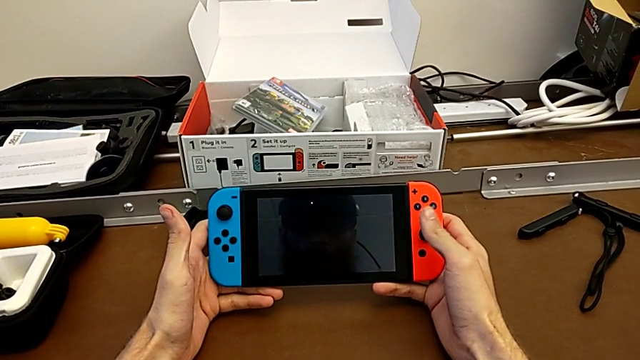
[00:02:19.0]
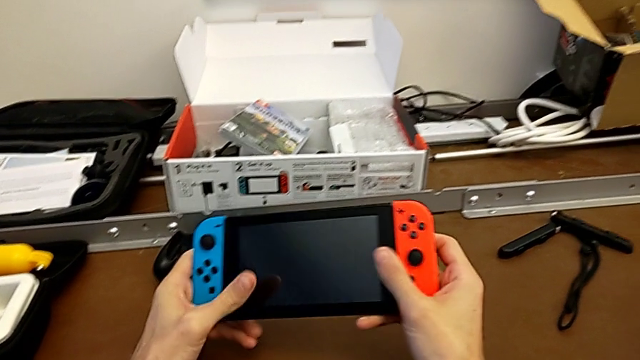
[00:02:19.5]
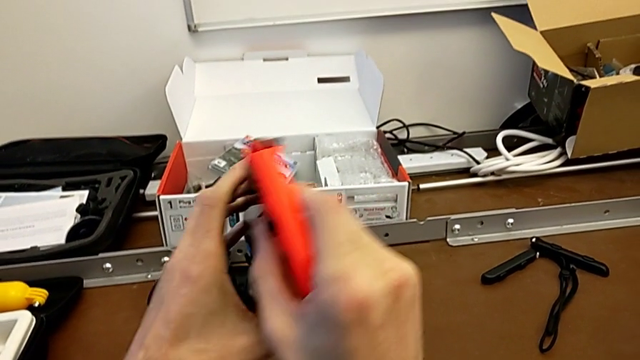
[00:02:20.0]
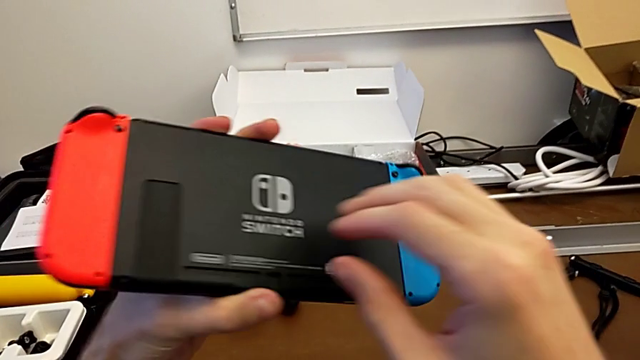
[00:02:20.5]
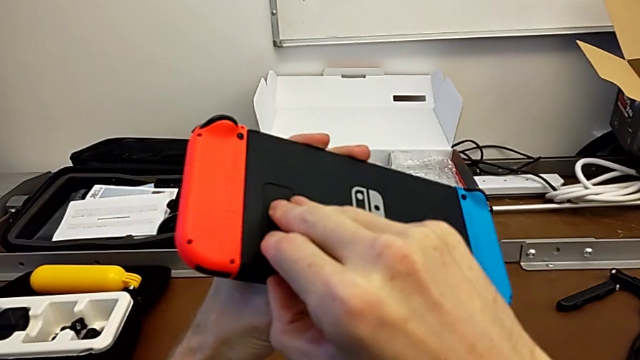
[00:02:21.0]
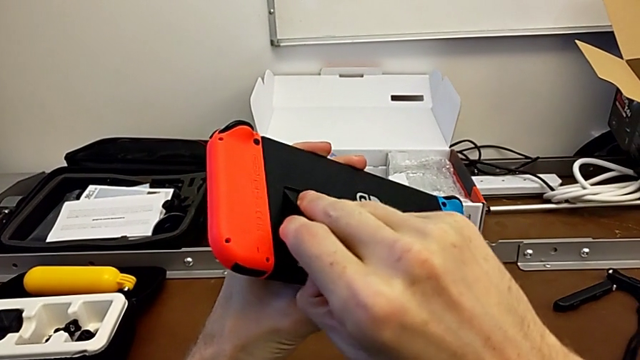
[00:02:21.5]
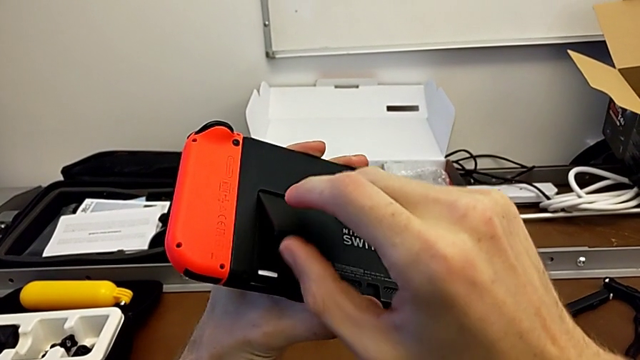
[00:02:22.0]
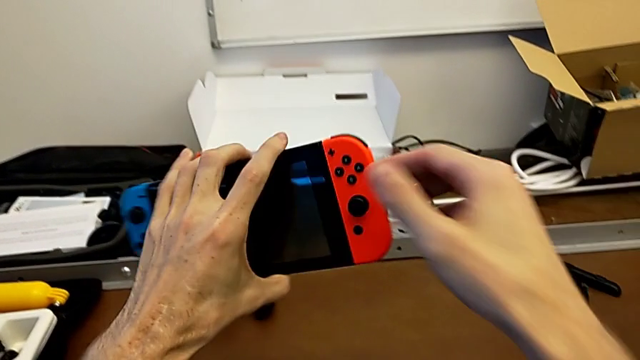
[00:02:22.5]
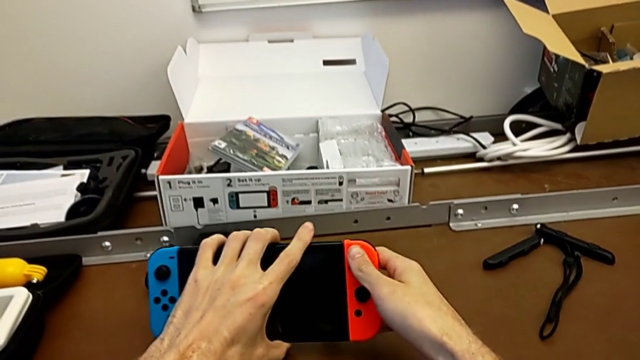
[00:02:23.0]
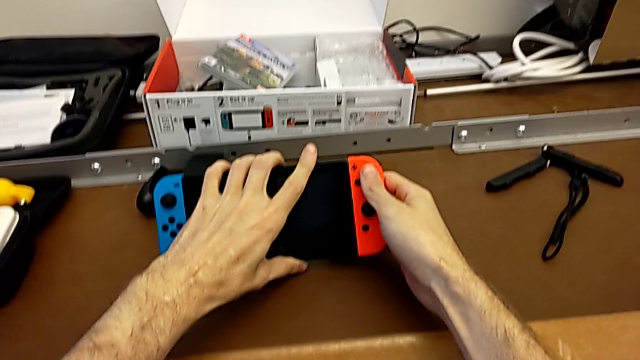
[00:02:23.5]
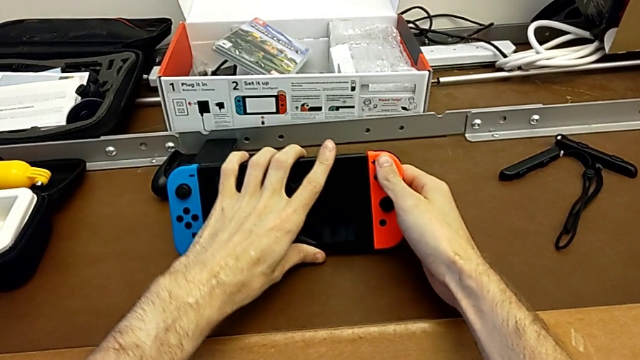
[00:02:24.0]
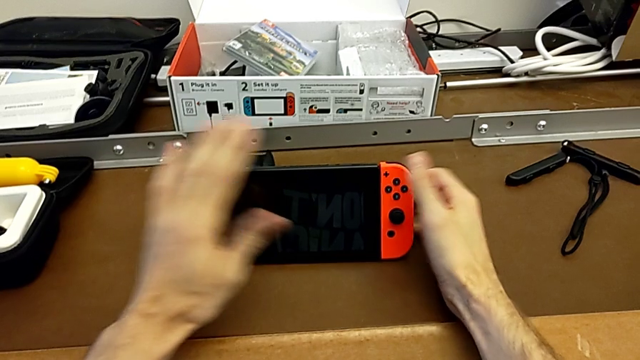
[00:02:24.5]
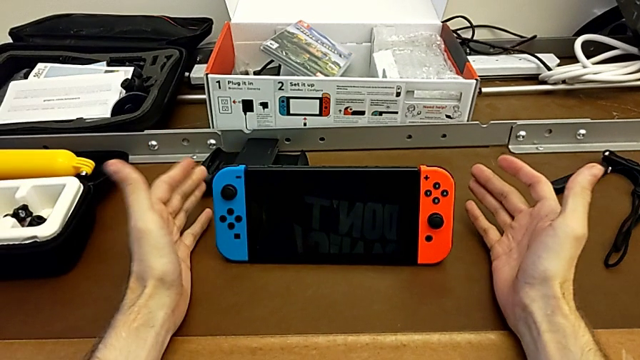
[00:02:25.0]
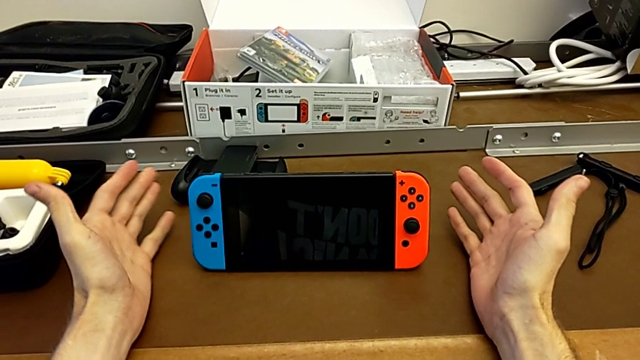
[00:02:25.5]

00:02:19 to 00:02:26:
The camera wearer stands the Nintendo Switch. They flip the Nintendo Switch, open the kickstand and begin to place the Nintendo Switch.

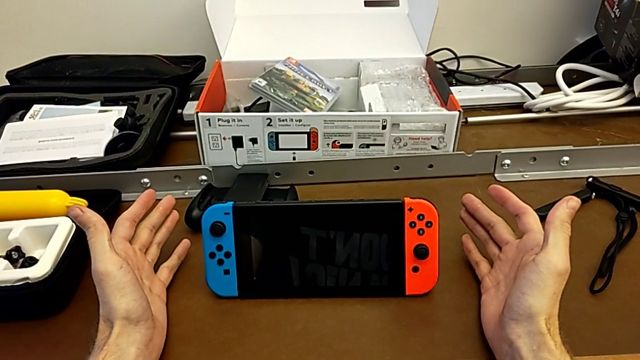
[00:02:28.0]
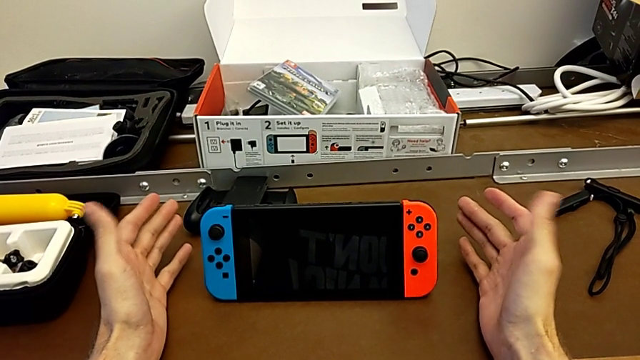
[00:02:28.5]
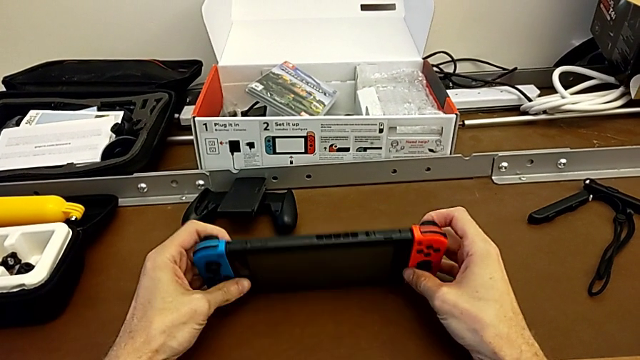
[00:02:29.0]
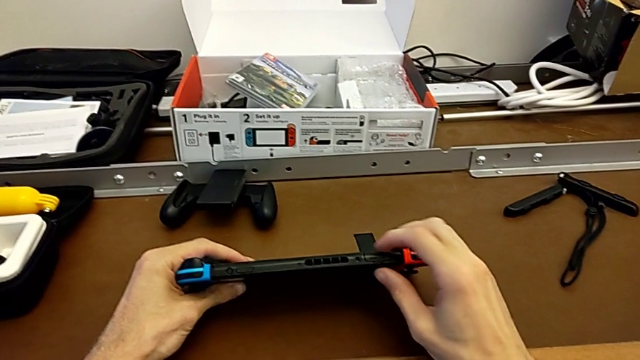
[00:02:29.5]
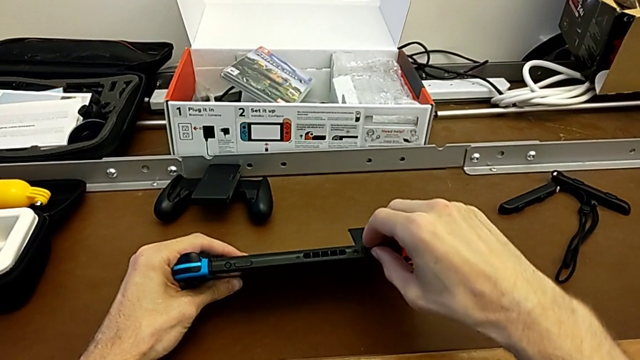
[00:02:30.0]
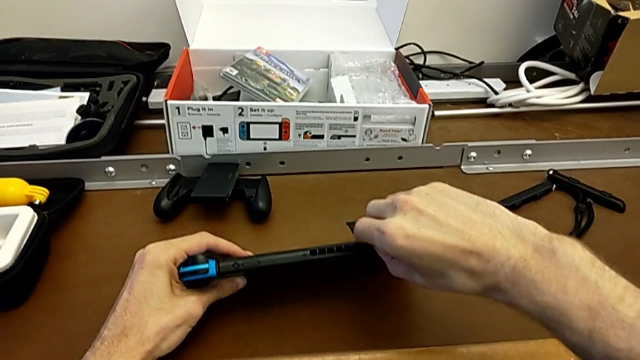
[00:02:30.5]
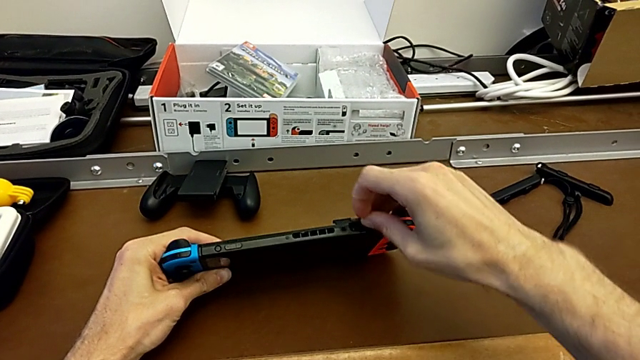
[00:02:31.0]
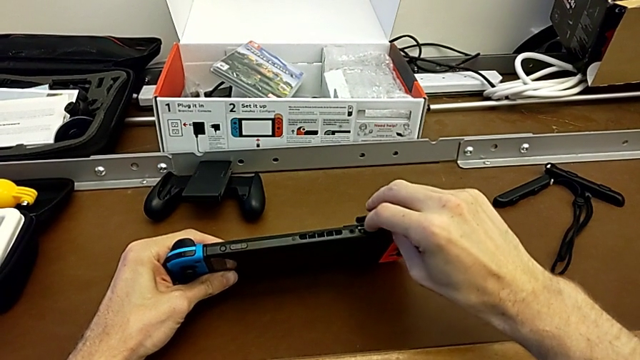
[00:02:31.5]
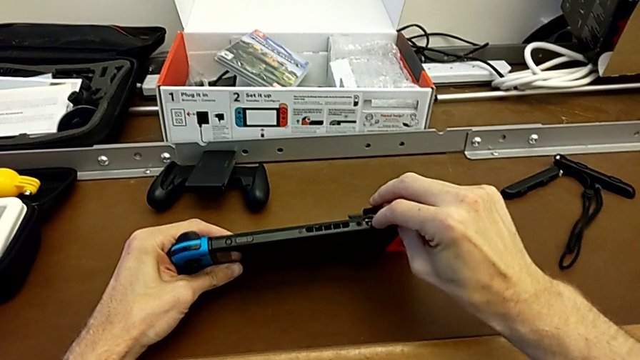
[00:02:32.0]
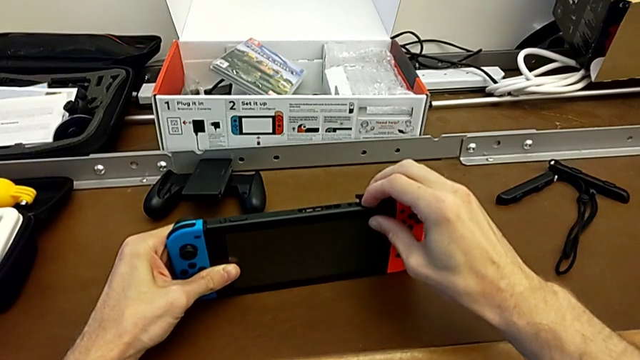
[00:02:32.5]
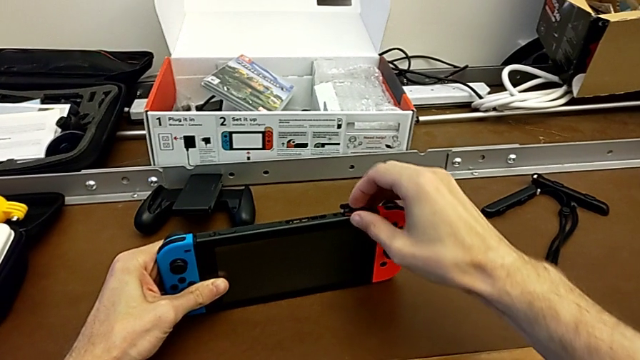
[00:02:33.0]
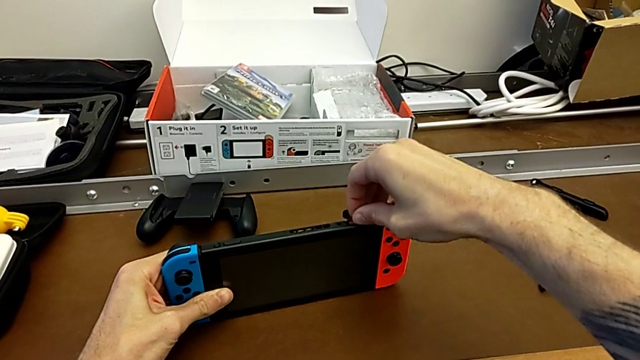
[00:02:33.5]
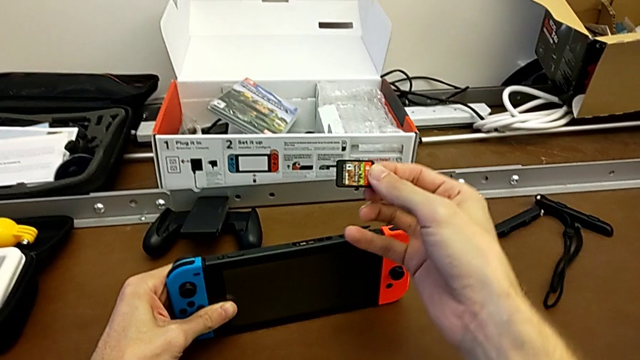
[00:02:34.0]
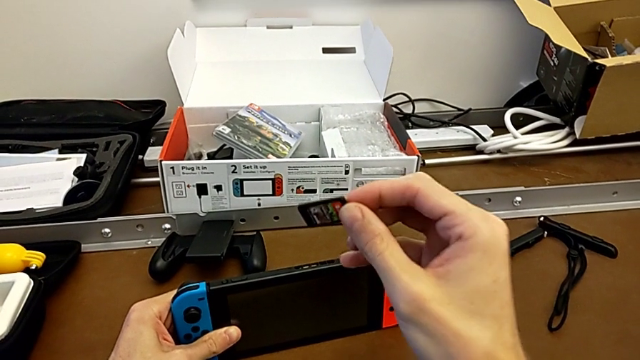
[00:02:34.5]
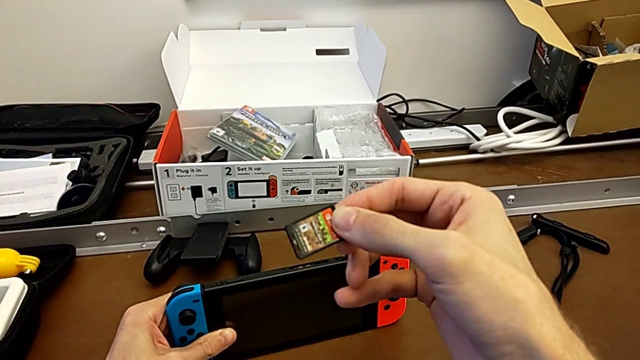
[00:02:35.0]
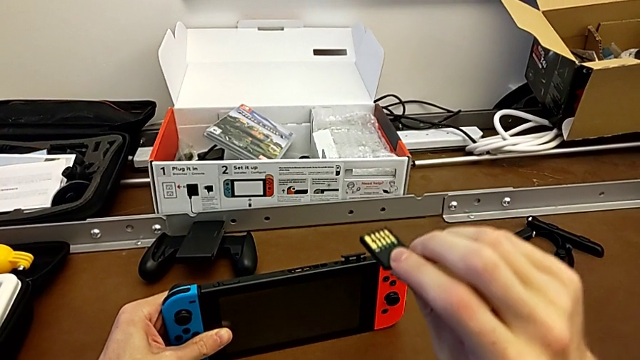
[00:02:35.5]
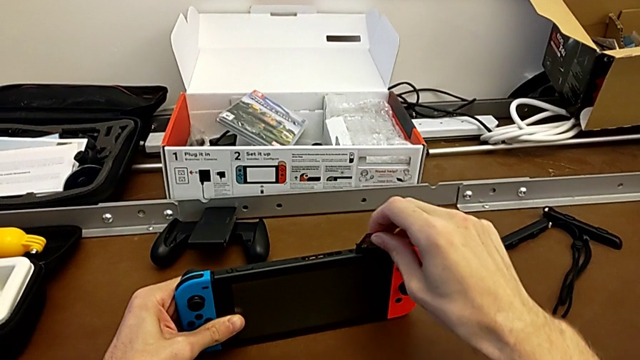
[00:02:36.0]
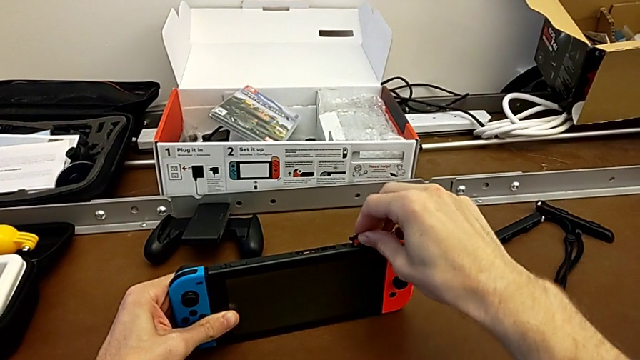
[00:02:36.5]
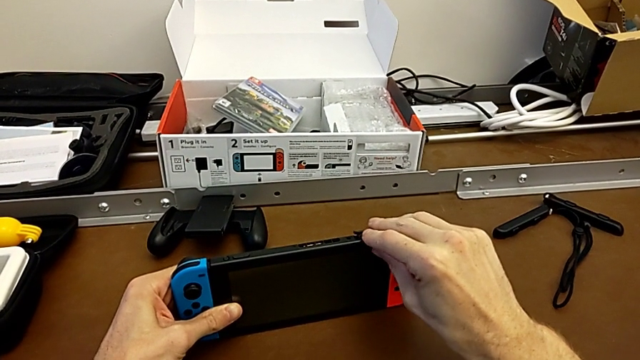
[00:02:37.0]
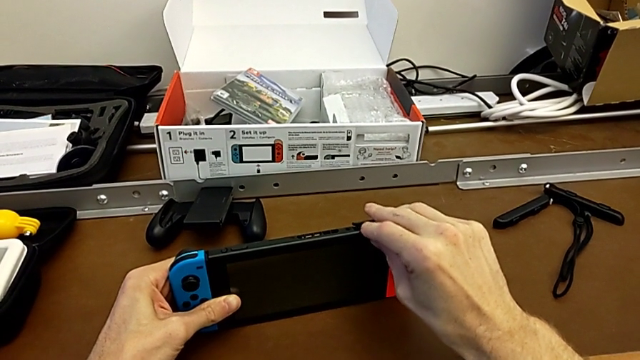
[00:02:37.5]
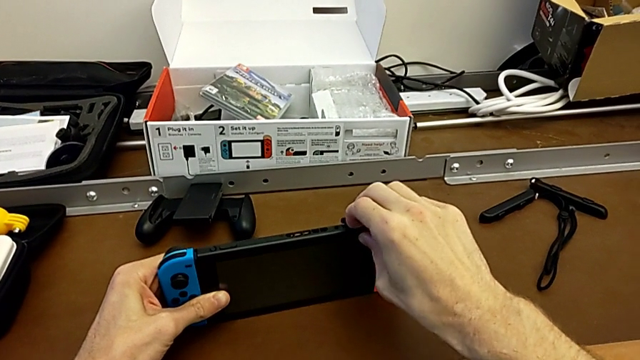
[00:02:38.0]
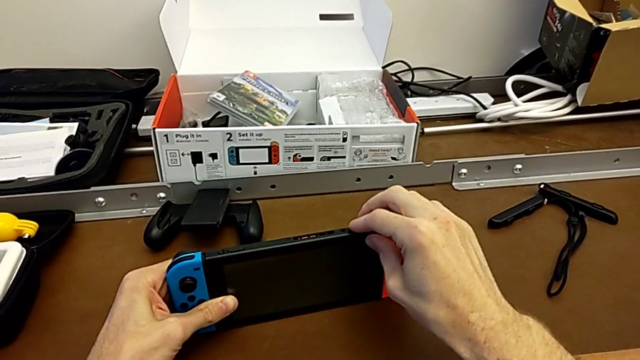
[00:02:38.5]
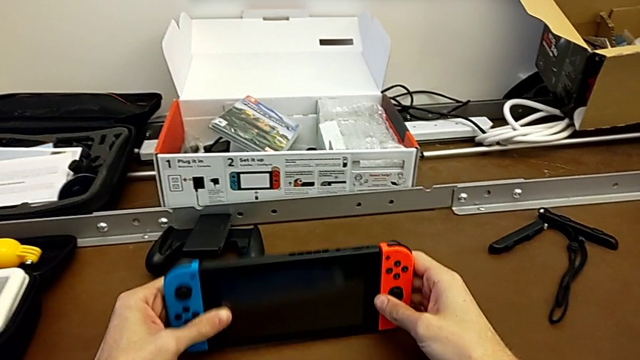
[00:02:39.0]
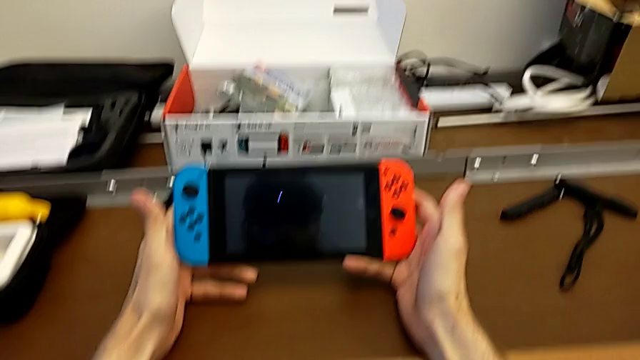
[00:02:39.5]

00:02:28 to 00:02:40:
The camera wearer changes the game card. They grab the Nintendo Switch, open the game card, withdraw it, insert it and begin to close it.

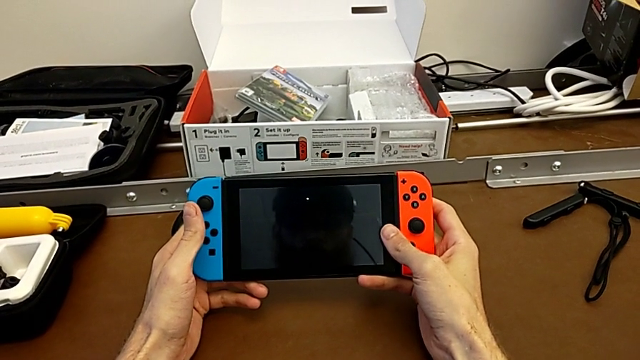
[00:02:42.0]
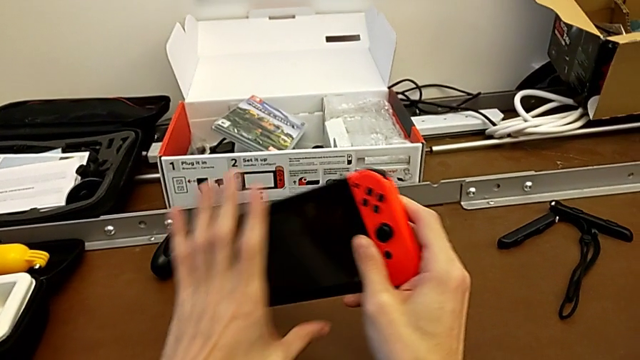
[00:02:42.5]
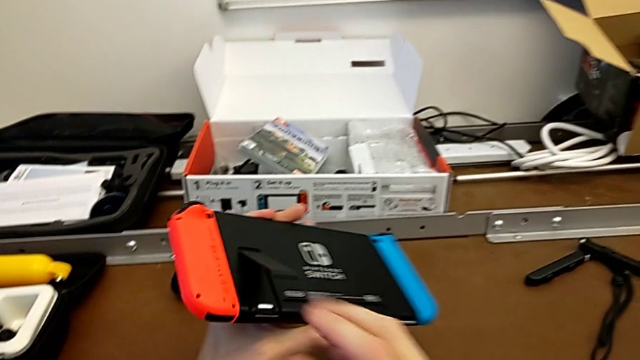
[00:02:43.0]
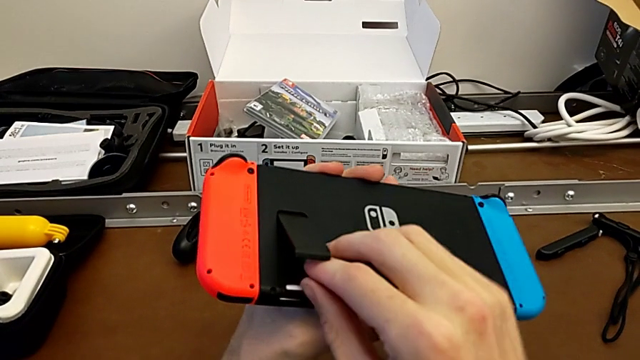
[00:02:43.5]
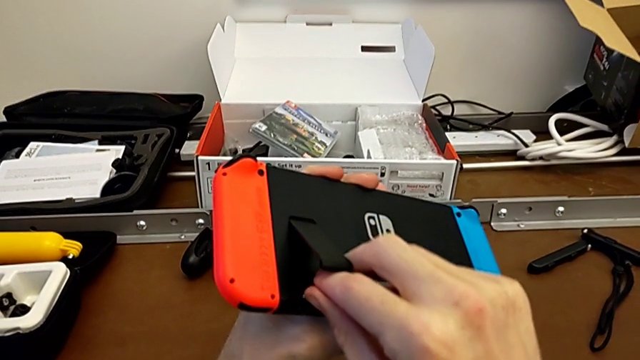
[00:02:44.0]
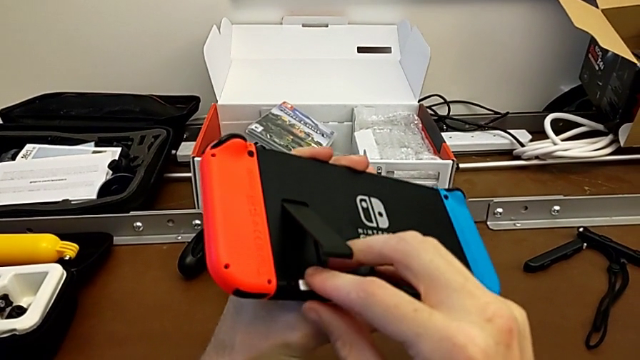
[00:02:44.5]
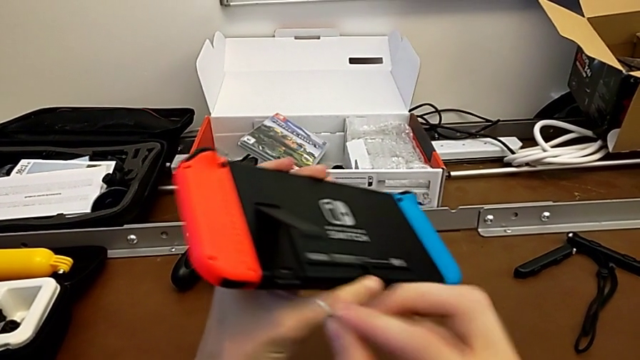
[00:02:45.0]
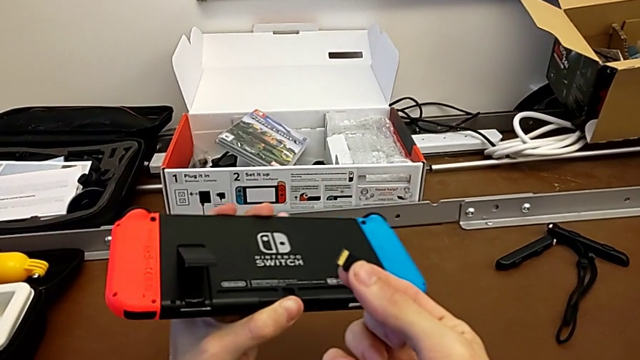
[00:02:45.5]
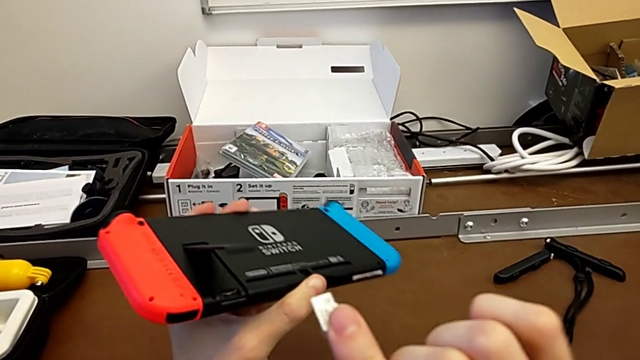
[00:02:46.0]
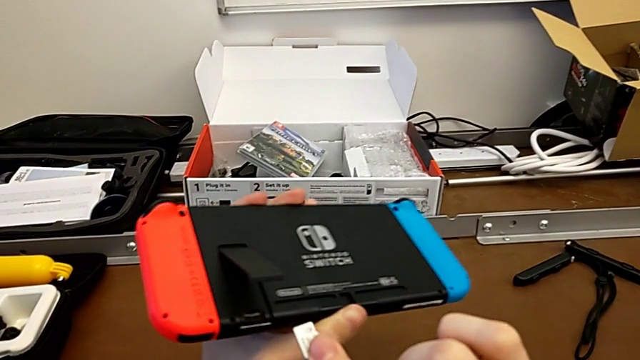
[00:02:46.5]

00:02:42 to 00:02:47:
The camera wearer is changing the micro SD card. They flip the Nintendo Switch and disassemble the SD card.
